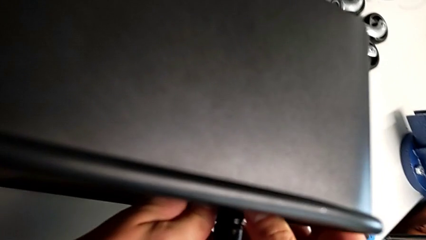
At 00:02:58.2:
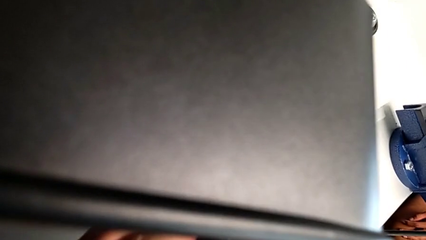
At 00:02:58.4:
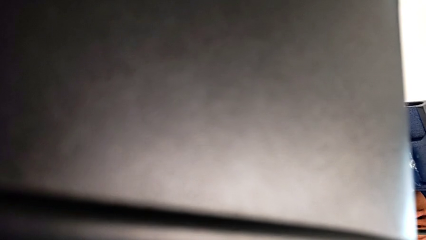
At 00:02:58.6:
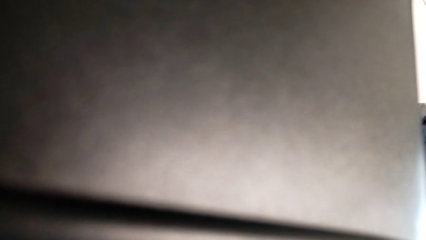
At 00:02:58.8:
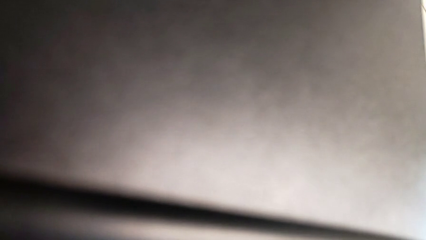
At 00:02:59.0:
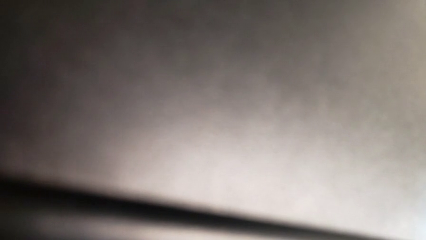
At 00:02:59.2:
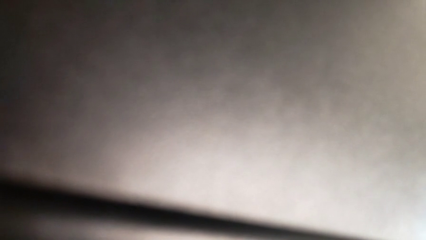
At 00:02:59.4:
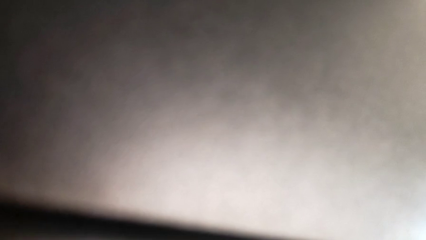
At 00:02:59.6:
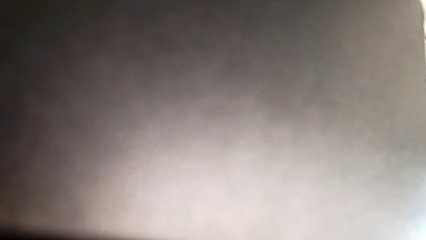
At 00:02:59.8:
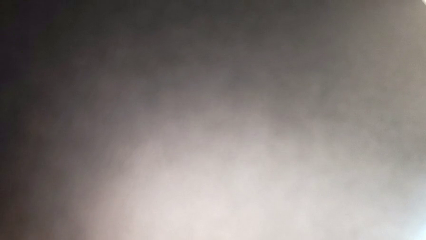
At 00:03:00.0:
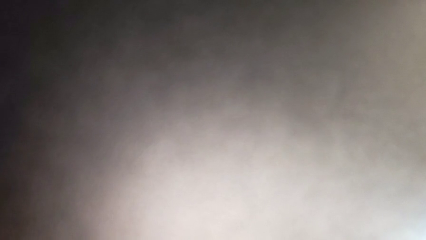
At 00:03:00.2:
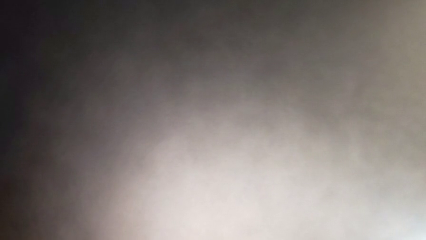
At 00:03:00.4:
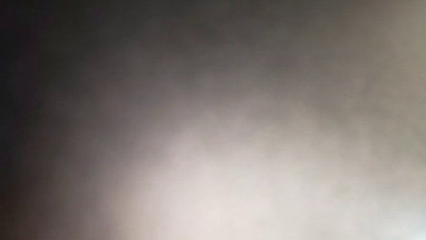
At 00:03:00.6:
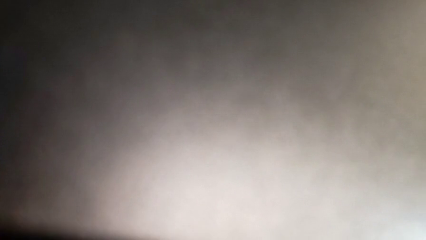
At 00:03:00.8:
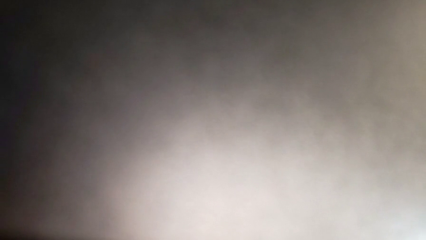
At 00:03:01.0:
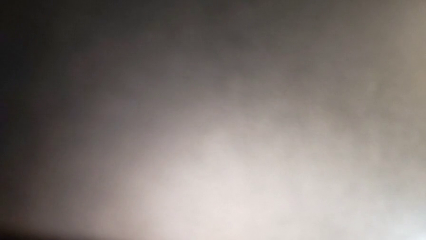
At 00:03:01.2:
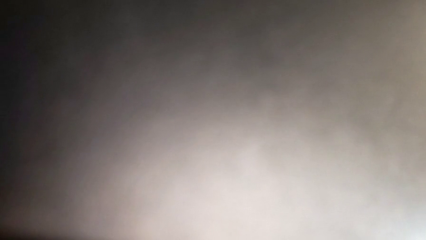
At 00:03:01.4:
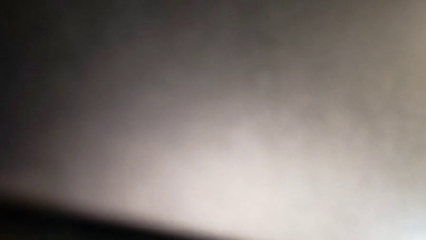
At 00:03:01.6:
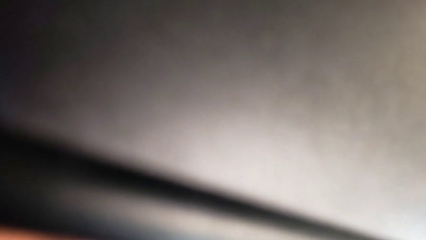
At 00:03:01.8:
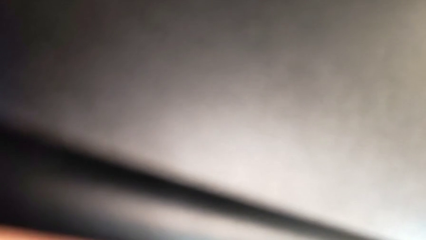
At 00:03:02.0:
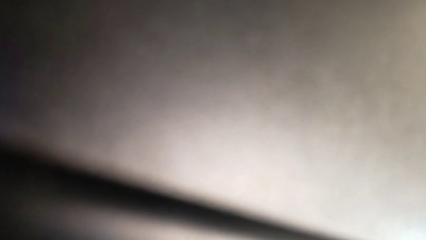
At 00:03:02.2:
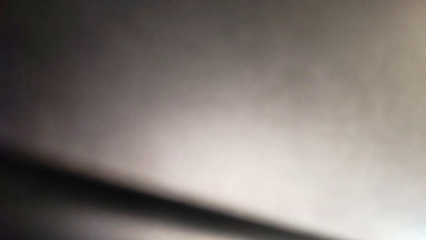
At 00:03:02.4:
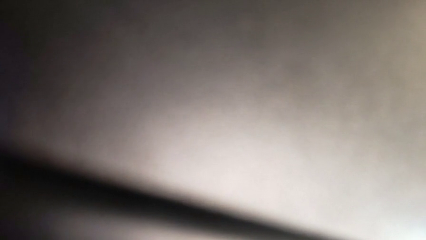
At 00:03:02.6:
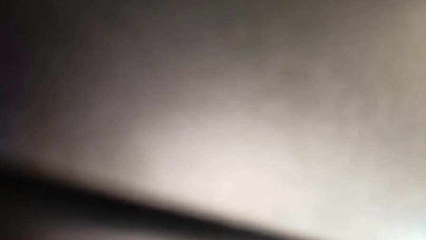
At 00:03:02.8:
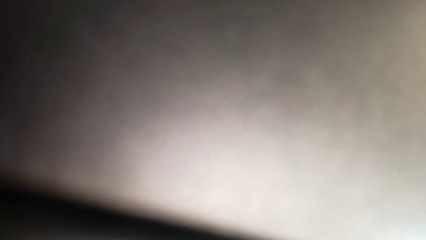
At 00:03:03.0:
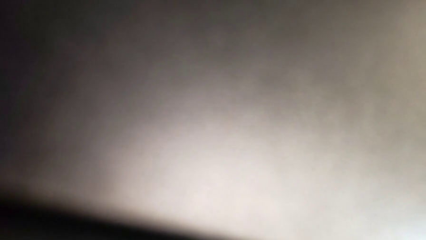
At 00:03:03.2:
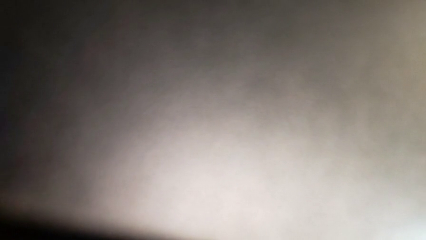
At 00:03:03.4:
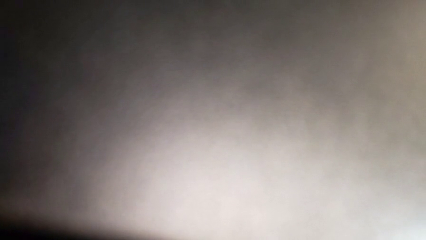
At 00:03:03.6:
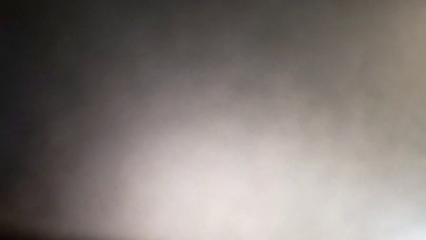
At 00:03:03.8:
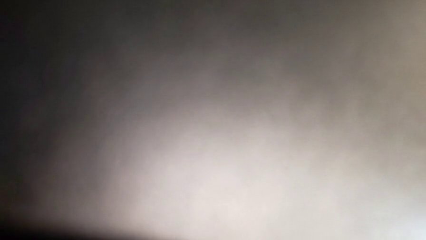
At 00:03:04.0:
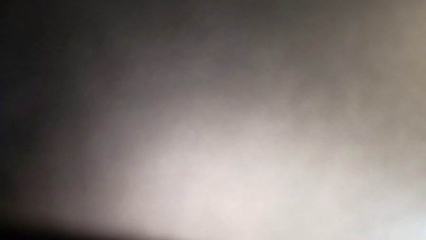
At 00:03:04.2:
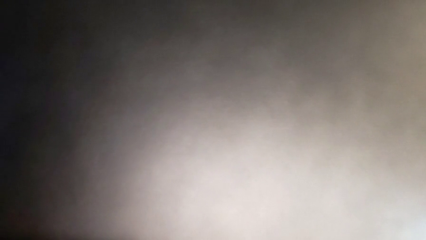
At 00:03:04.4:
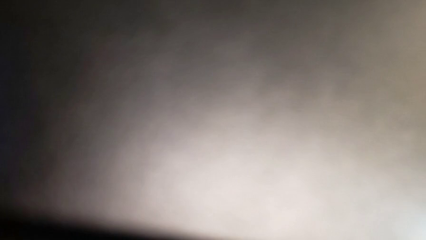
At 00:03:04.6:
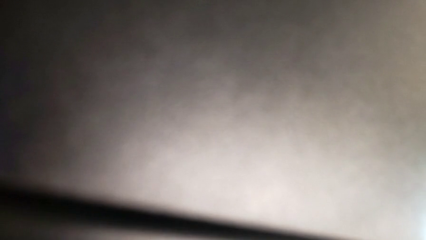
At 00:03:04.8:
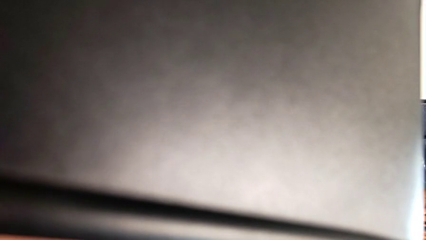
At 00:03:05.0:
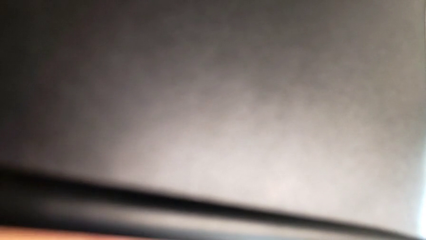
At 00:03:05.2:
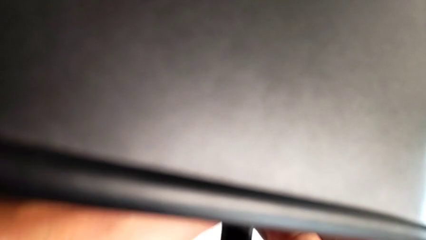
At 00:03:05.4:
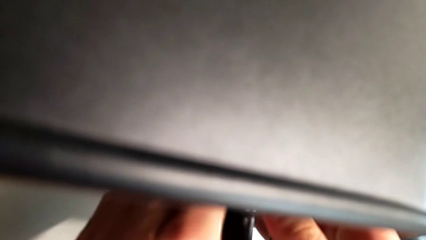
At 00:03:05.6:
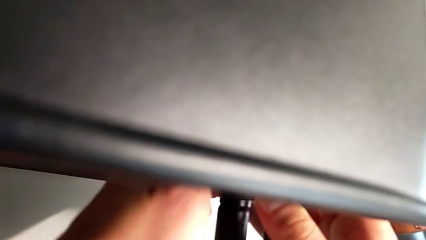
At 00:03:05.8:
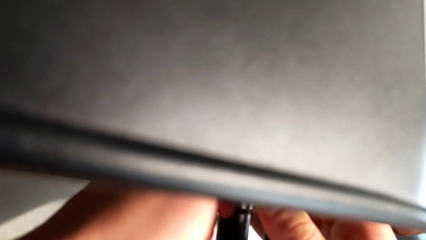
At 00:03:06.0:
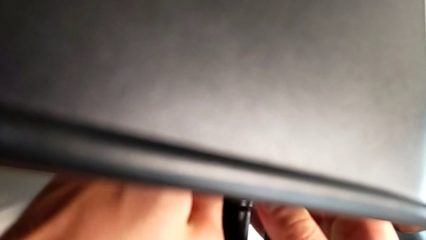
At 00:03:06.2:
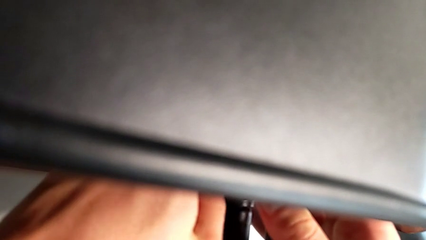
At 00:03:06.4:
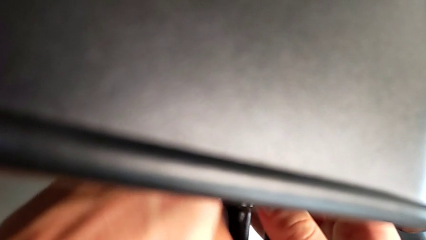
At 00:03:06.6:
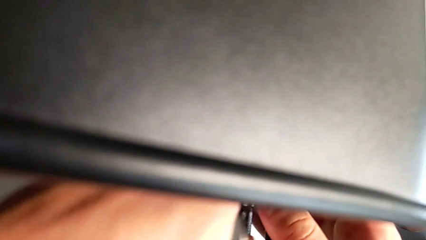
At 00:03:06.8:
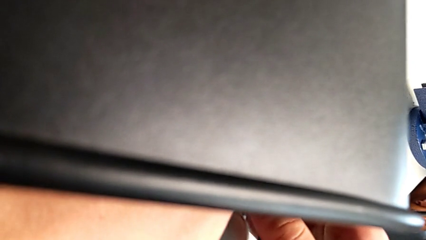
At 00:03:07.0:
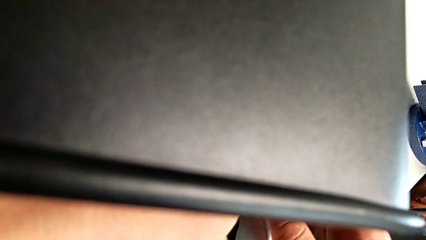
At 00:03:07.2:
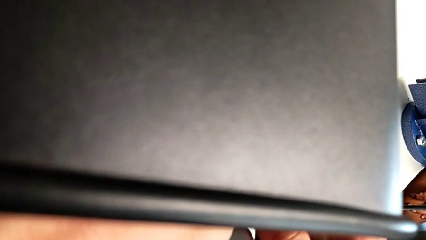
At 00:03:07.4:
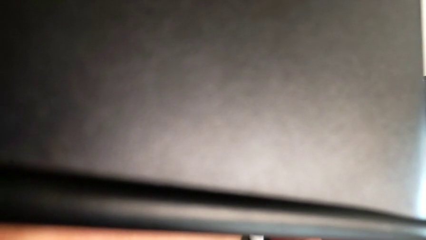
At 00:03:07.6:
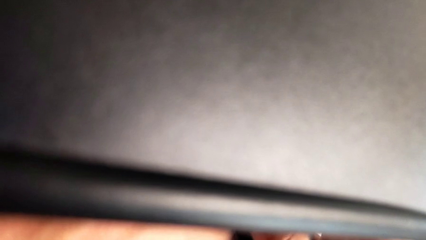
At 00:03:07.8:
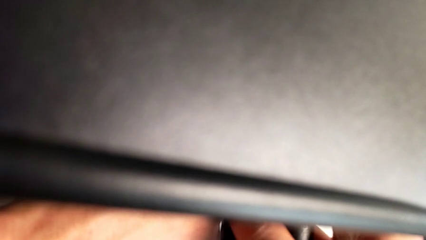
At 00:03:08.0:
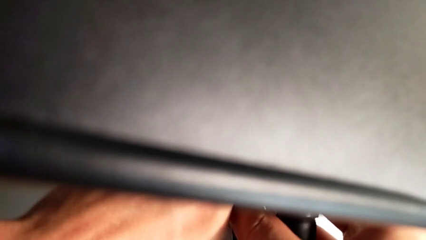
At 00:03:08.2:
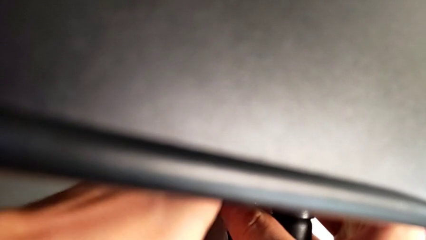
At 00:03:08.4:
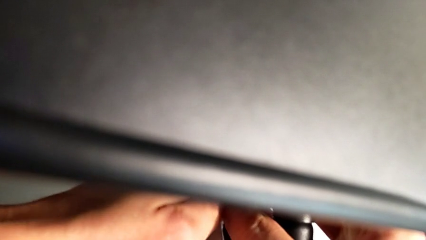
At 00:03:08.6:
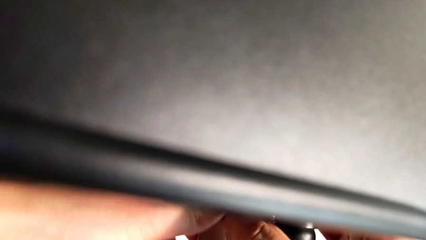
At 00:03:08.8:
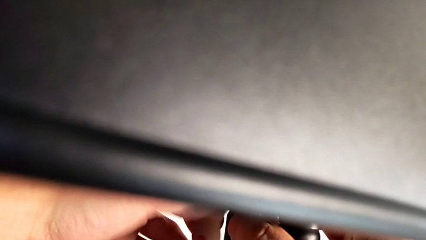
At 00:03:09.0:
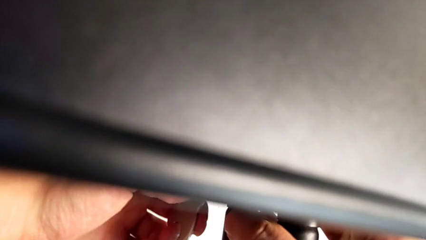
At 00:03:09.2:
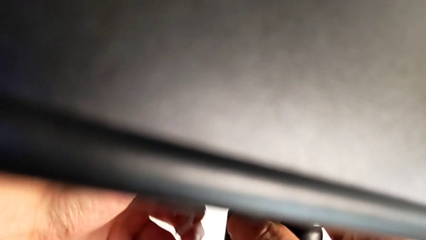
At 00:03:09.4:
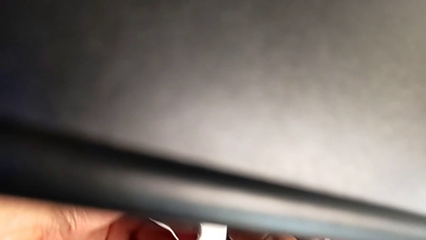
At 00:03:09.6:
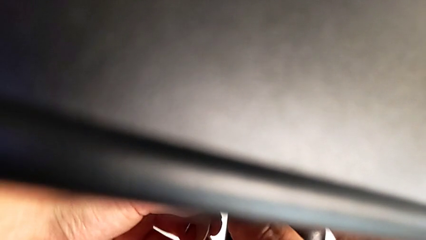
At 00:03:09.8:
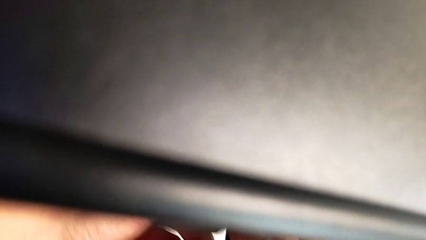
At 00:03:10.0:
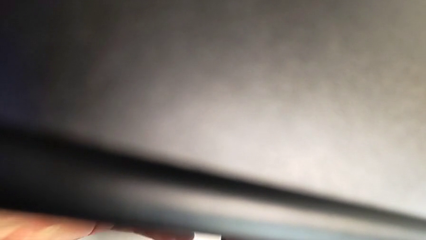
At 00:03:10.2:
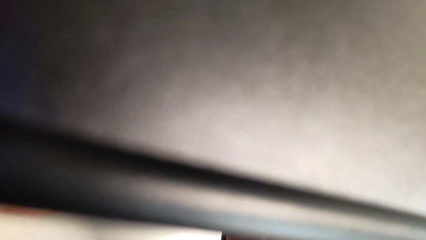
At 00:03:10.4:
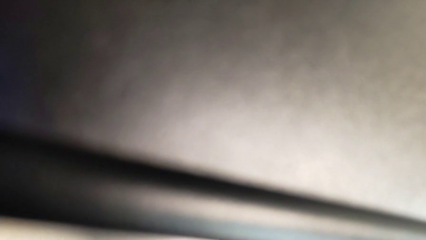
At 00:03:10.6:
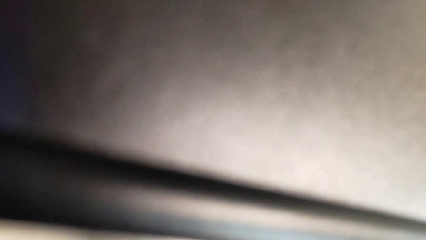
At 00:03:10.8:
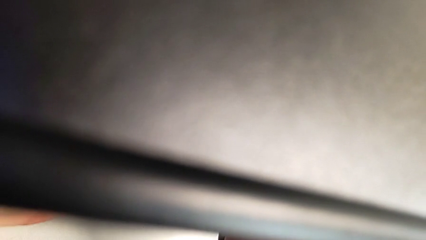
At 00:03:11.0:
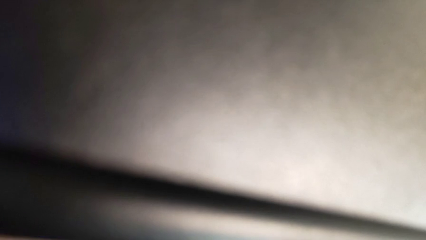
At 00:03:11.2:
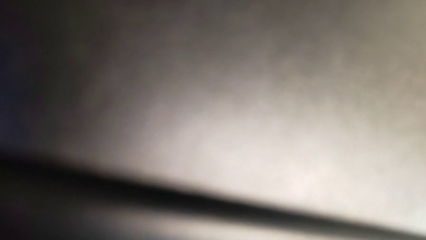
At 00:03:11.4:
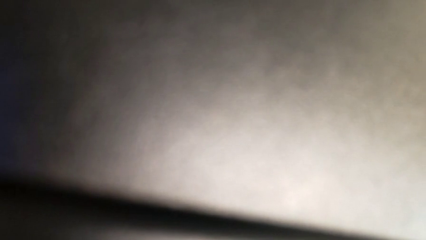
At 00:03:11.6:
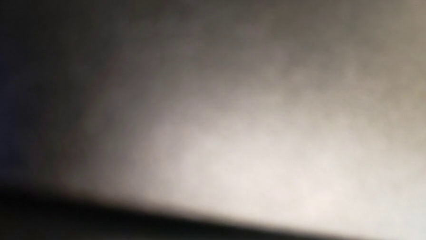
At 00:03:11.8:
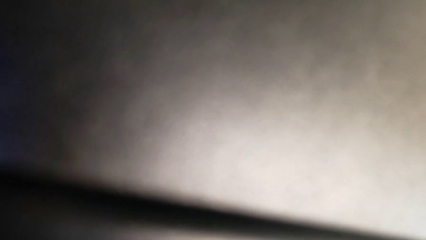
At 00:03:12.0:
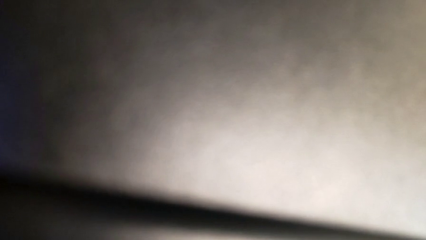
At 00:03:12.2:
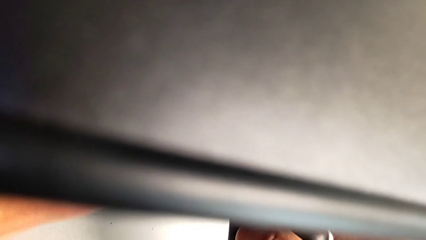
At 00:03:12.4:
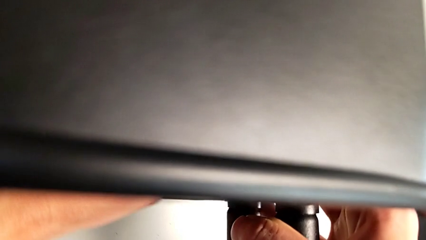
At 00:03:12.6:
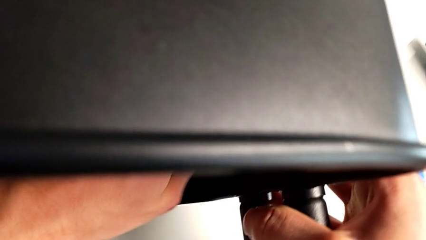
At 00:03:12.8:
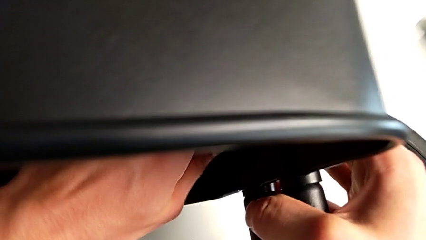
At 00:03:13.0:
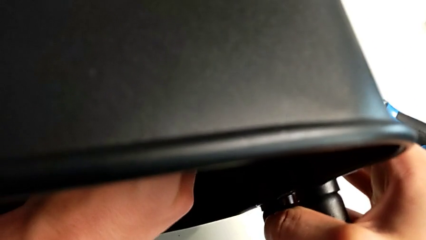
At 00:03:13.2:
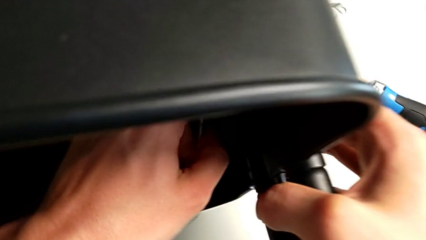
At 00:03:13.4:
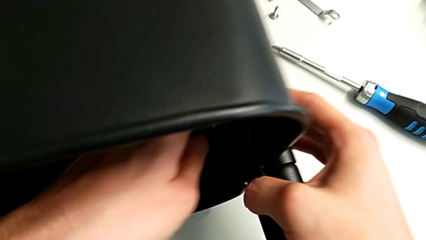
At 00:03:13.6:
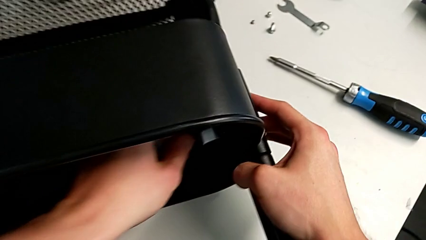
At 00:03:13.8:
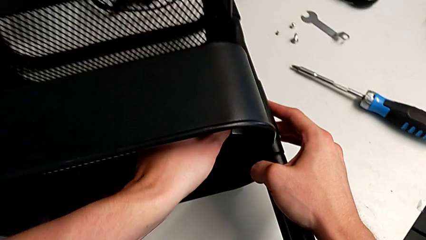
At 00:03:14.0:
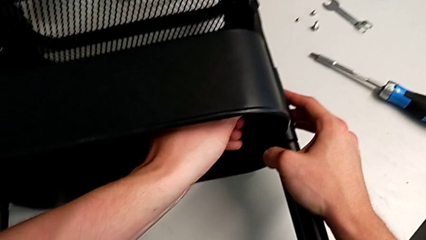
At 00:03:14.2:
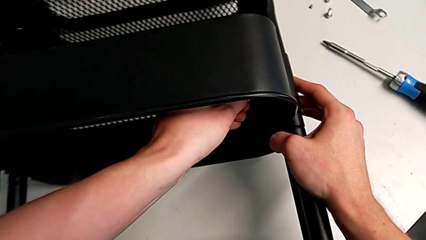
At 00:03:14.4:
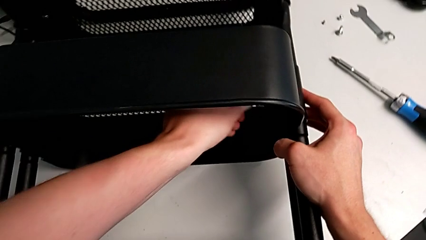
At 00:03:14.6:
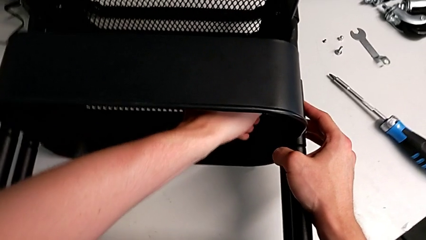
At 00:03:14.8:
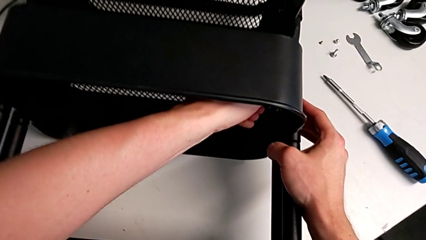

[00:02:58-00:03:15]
The camera wearer is attempting to unscrew the second screw from the middle tray. They keep unscrewing the screw.
